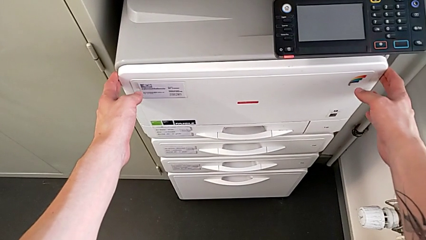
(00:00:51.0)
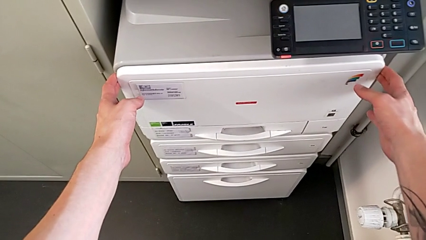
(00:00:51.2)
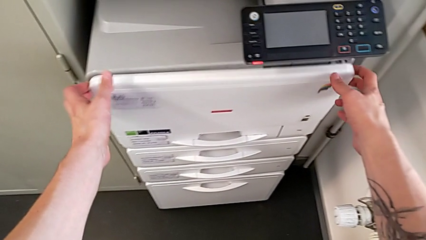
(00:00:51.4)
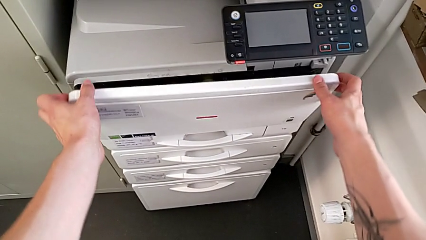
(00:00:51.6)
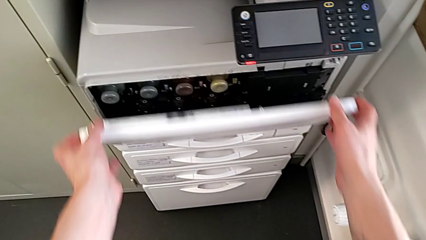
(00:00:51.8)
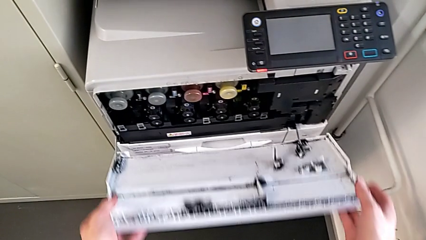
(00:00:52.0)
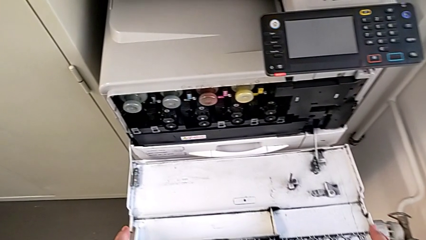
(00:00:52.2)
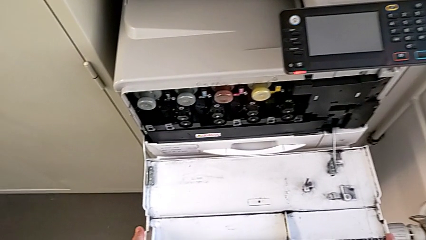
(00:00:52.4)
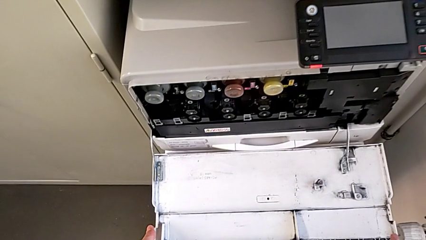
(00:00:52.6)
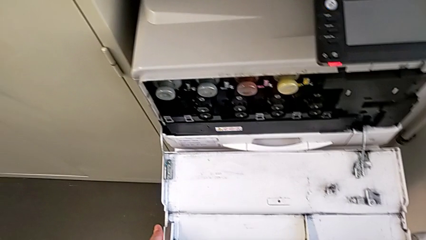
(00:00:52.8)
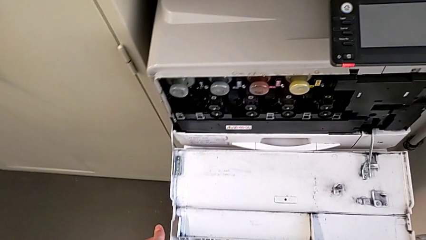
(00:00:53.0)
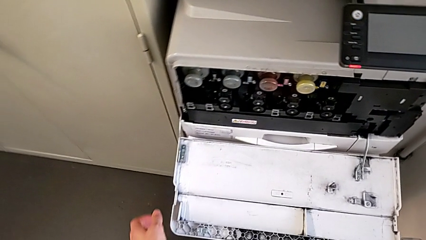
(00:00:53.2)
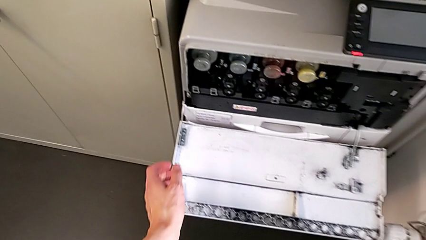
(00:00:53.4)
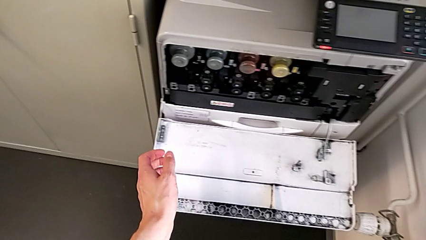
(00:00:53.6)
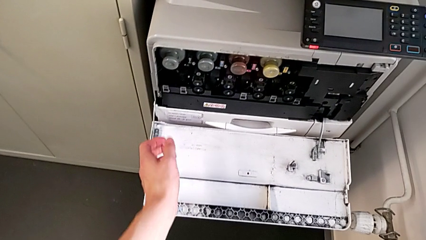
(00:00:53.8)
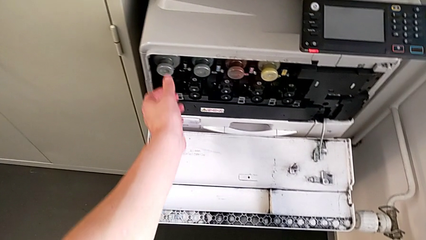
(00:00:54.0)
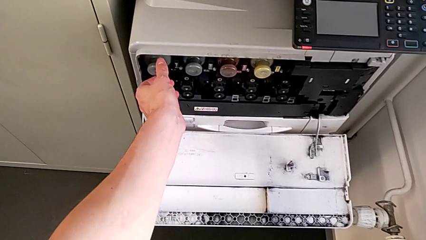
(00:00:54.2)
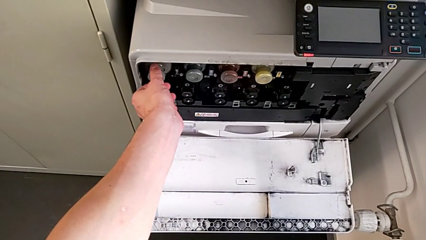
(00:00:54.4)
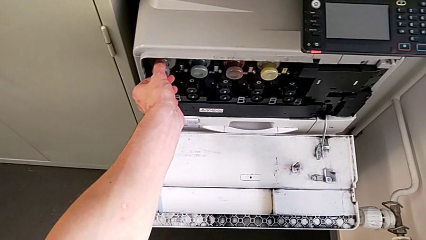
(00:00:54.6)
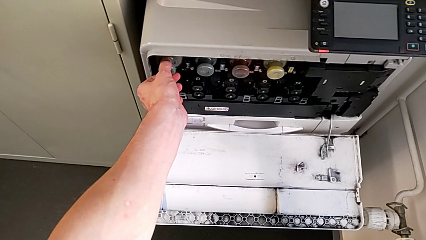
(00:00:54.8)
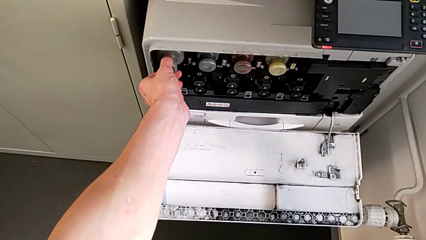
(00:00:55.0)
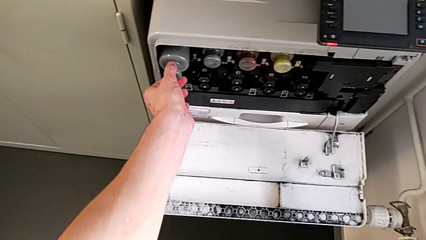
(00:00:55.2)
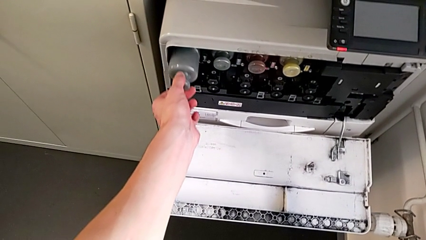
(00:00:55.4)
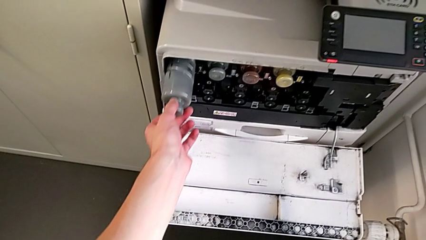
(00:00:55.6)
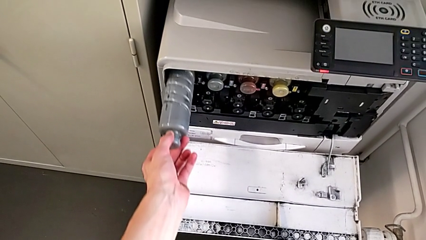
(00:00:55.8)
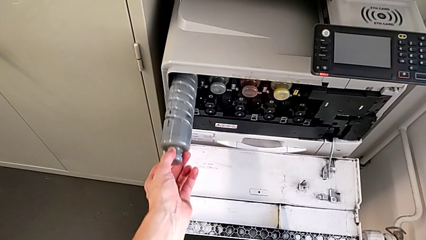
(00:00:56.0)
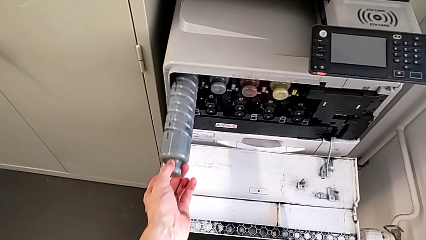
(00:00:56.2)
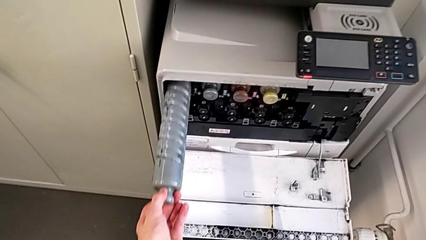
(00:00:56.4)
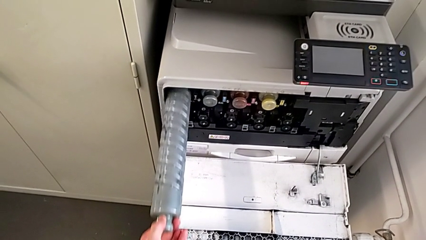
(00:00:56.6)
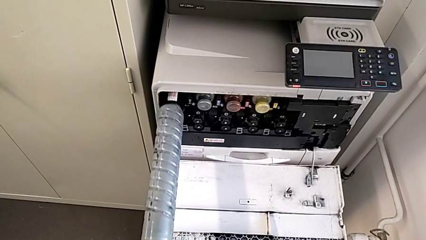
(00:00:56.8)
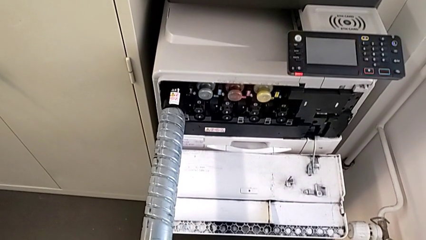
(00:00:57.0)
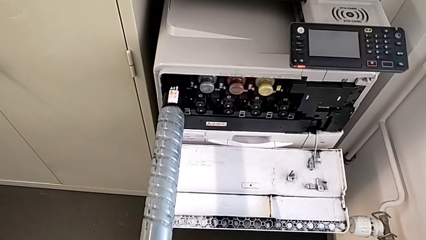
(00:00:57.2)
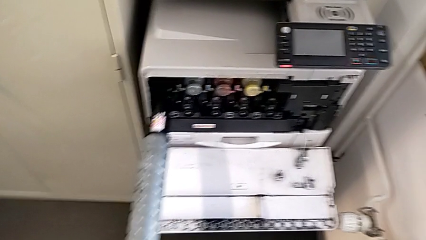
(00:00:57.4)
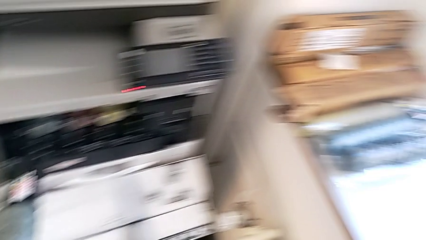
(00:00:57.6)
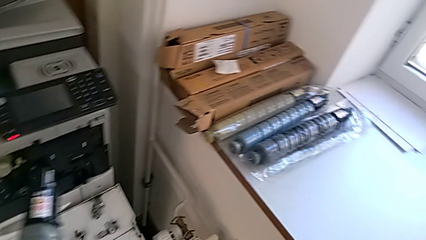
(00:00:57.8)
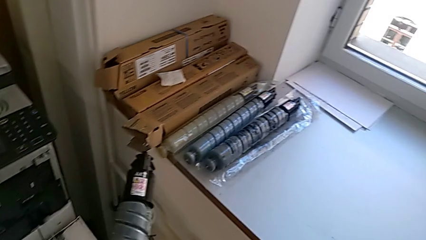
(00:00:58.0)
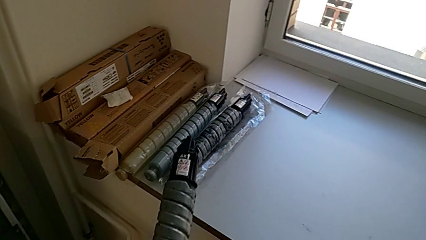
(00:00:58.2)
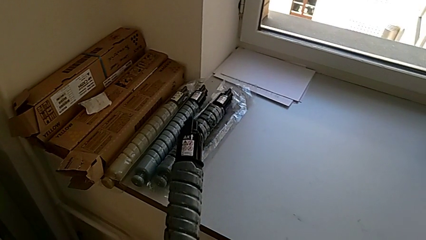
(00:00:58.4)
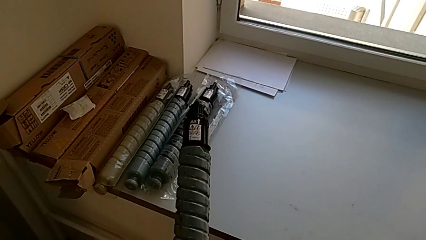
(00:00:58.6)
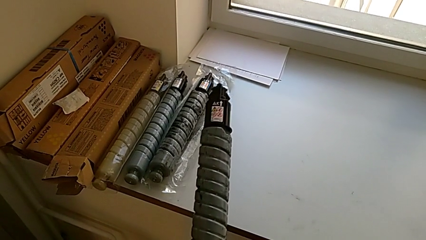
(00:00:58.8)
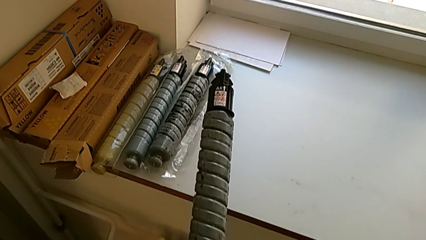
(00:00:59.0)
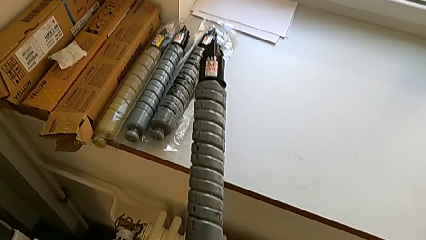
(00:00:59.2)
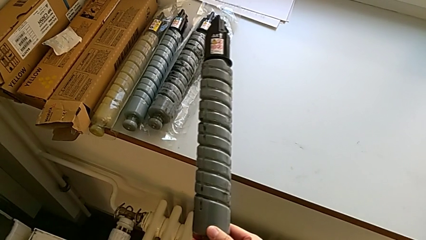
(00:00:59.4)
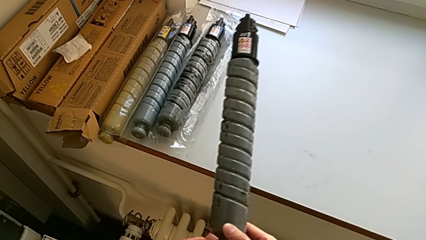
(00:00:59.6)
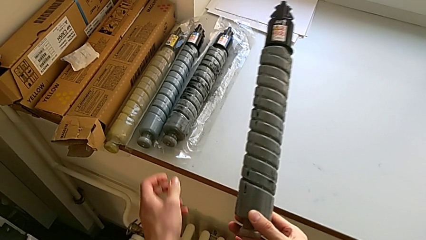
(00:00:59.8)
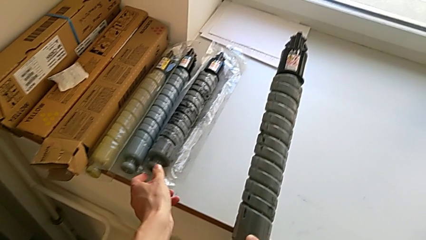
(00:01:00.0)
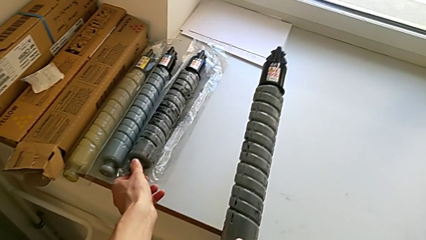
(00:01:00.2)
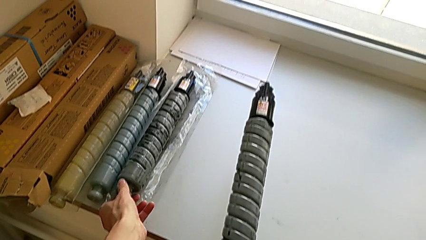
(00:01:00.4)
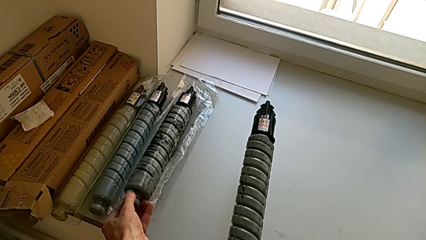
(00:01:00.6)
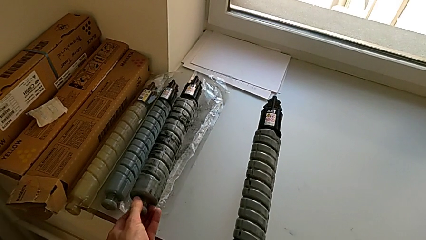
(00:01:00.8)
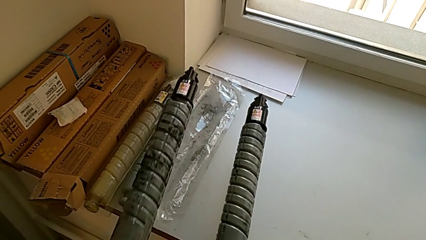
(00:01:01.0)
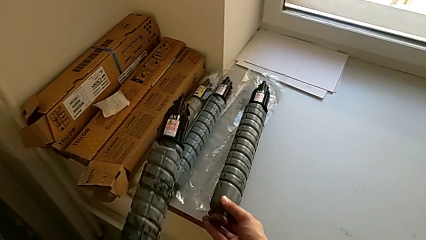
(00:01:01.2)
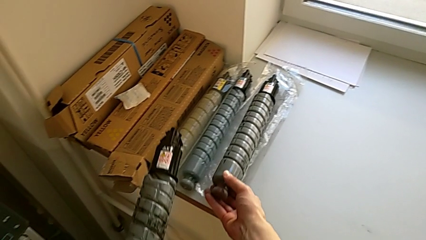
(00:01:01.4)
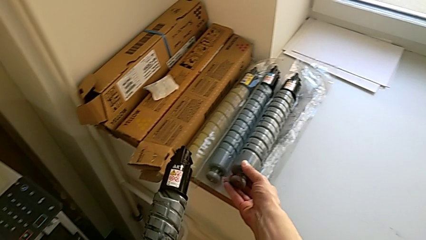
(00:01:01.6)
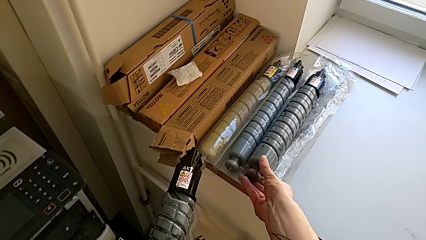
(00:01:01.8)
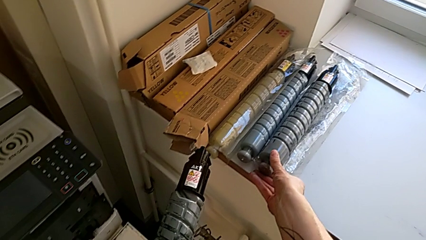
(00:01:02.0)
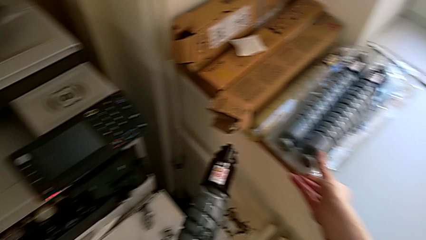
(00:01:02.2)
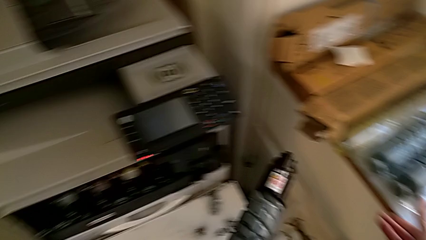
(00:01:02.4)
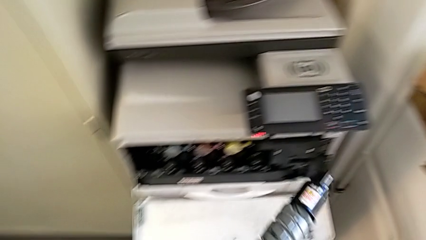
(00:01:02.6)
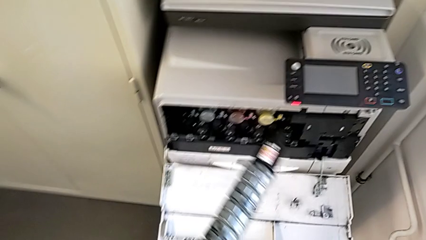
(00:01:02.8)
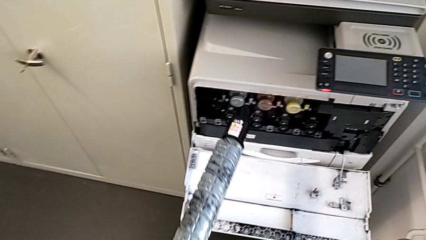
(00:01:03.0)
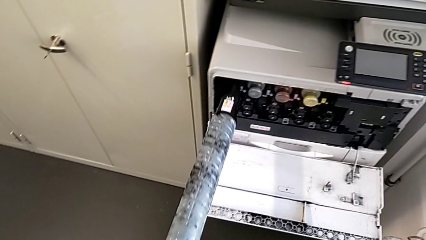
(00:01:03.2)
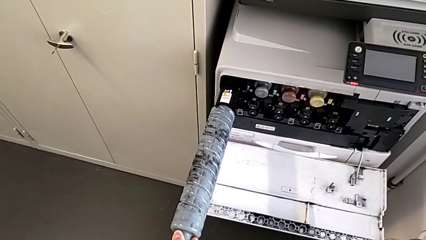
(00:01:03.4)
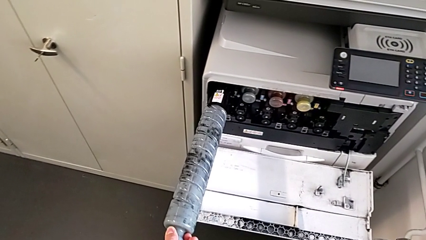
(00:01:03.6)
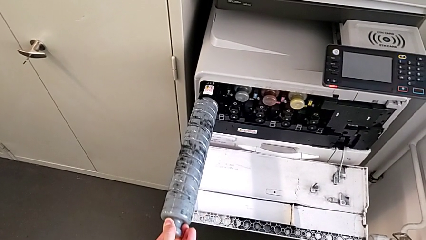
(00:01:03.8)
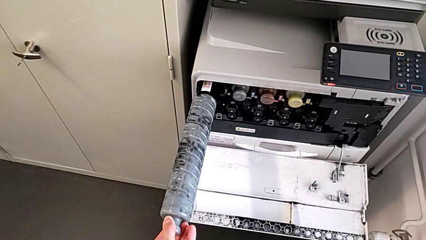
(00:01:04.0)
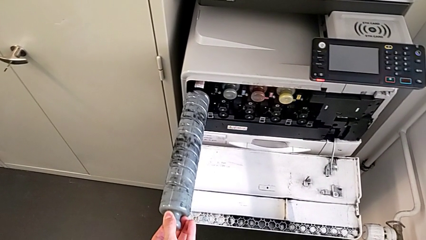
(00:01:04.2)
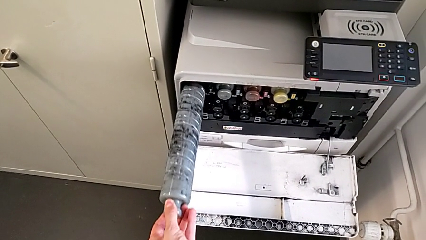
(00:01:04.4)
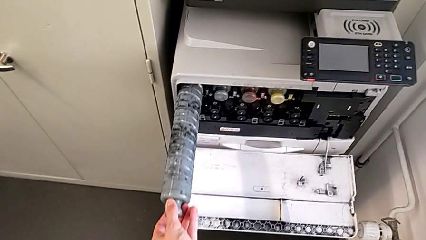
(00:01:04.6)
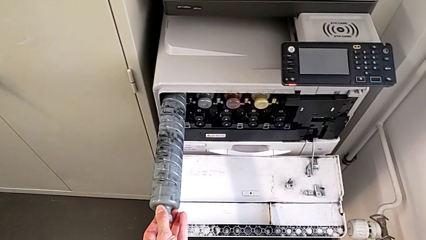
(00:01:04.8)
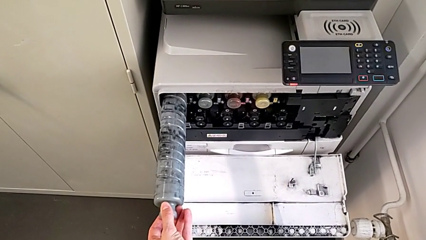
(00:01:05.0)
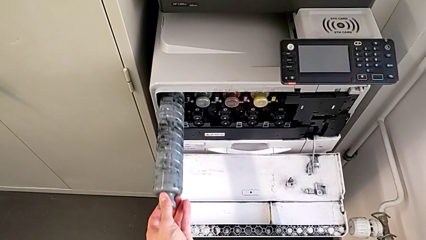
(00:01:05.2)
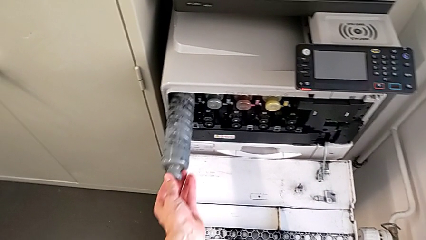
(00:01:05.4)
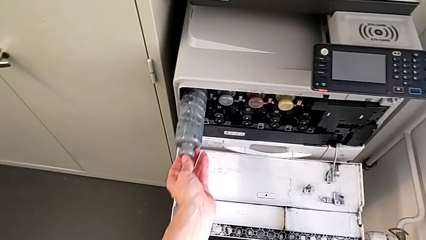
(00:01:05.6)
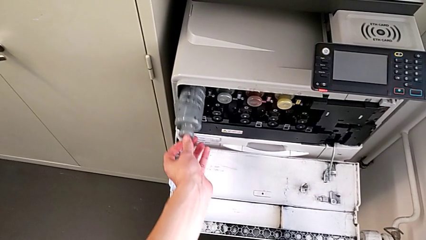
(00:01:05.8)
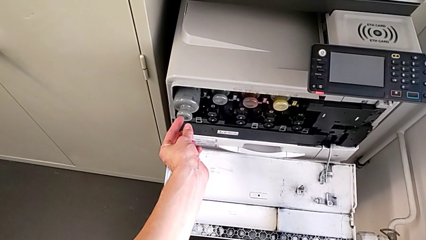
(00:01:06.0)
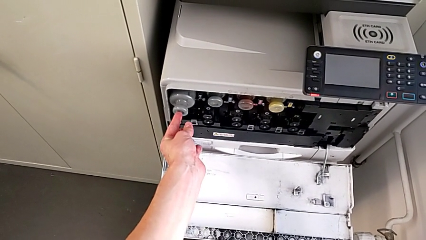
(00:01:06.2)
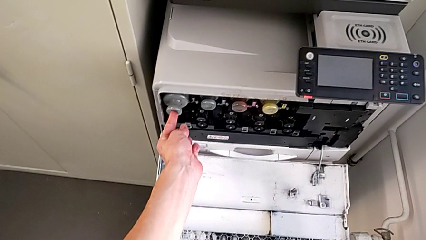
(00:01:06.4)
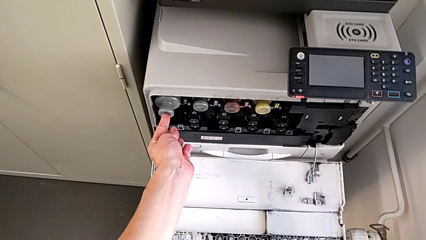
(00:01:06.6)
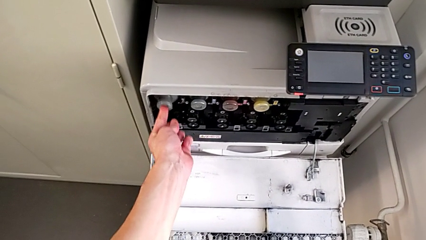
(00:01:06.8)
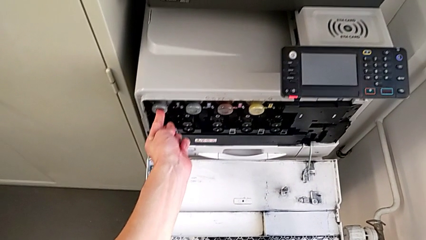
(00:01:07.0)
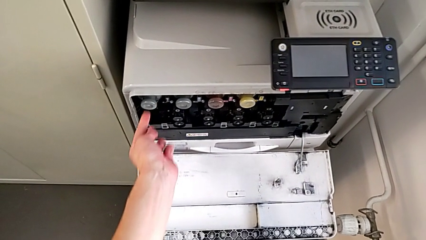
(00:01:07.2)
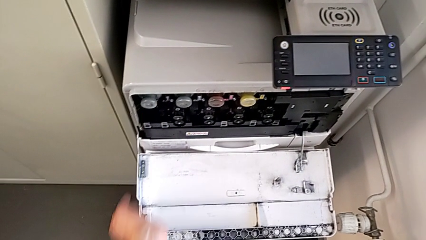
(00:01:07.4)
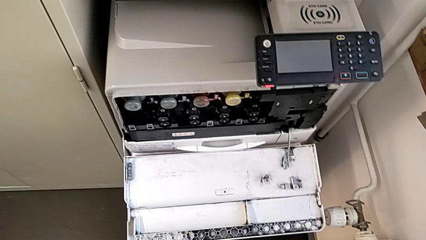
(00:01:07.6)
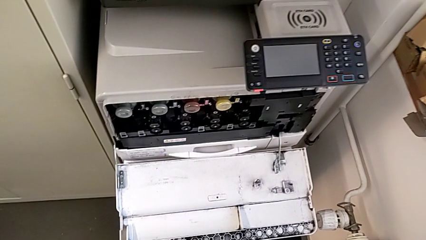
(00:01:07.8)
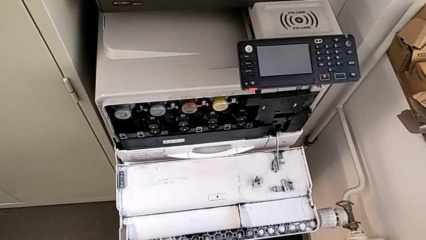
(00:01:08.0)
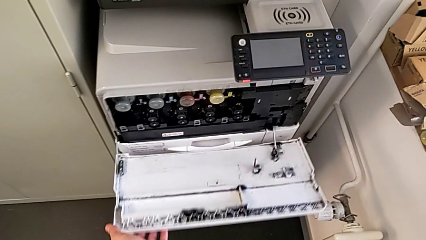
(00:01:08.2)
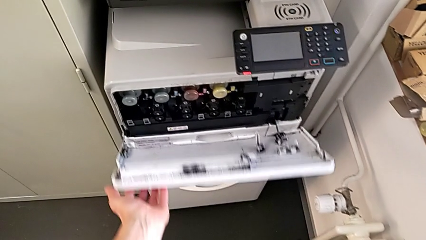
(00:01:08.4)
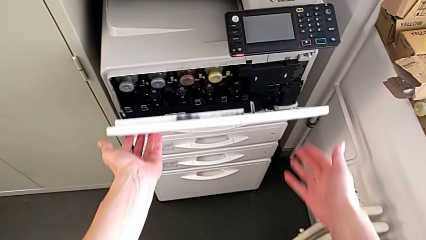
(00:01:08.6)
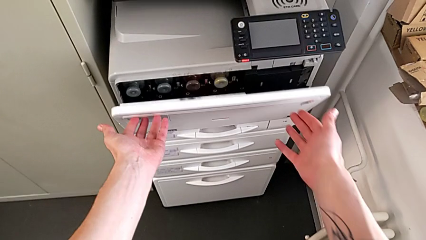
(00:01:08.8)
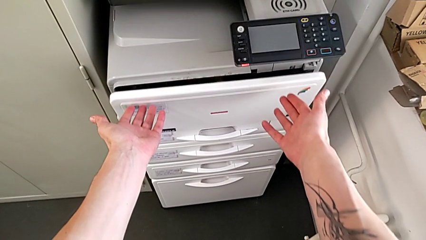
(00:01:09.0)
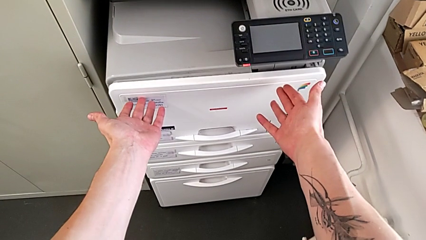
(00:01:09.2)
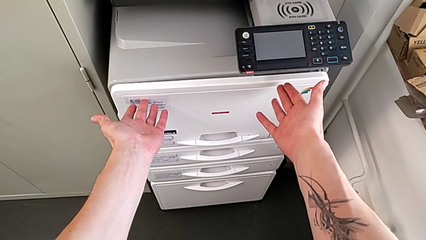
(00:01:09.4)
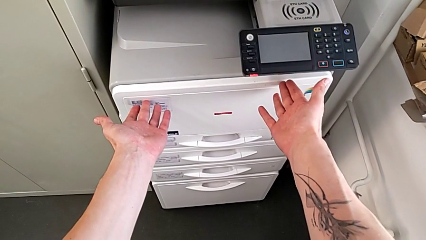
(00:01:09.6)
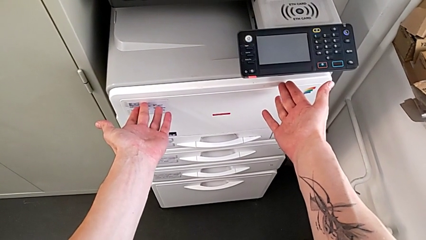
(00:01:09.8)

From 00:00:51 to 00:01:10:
The camera wearer is exchanging a black ink cartridge. They open the first cartridge gate, pull it, approach the black ink cartridge, grab it, pull it, lift it, approach the new ink cartridge, lift it, grab it, insert it, place the black ink cartridge and close the first drawer.
